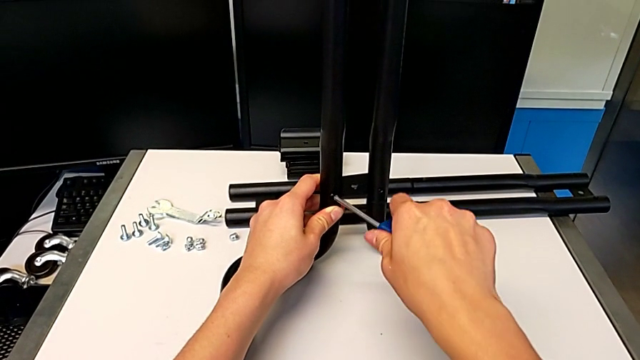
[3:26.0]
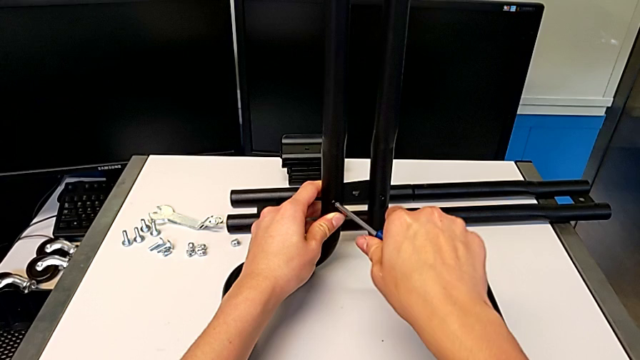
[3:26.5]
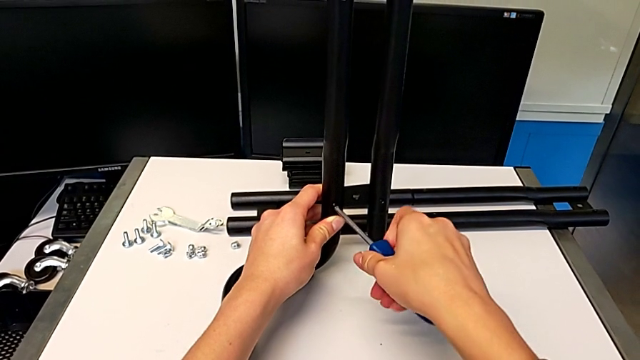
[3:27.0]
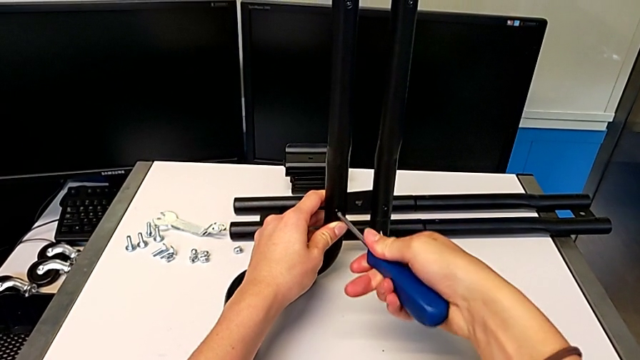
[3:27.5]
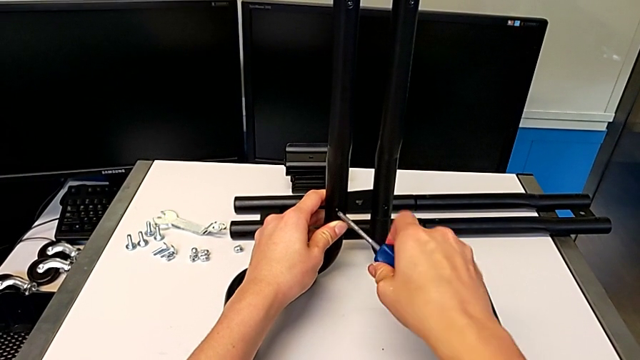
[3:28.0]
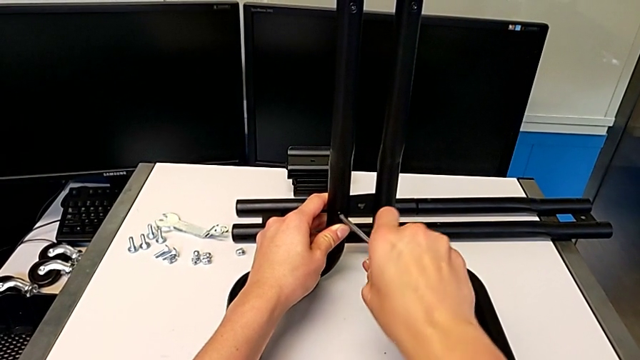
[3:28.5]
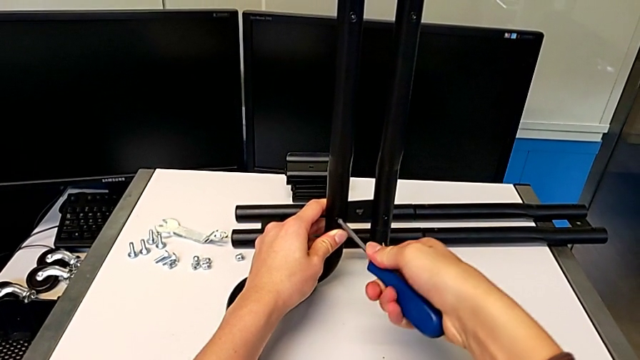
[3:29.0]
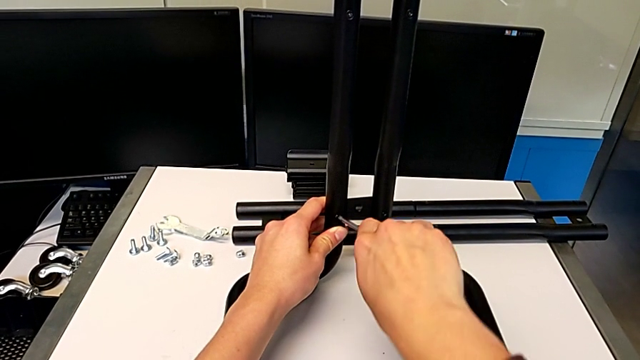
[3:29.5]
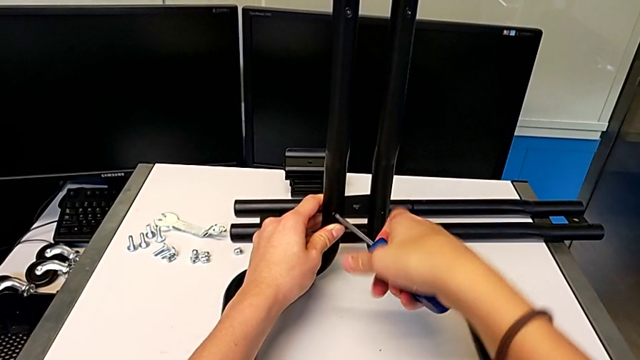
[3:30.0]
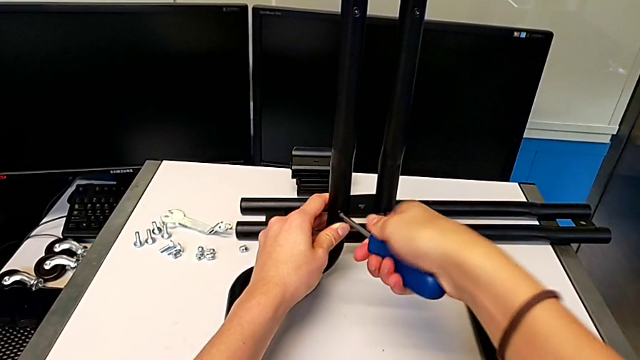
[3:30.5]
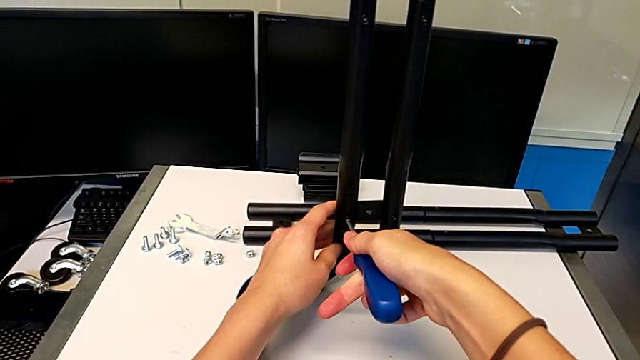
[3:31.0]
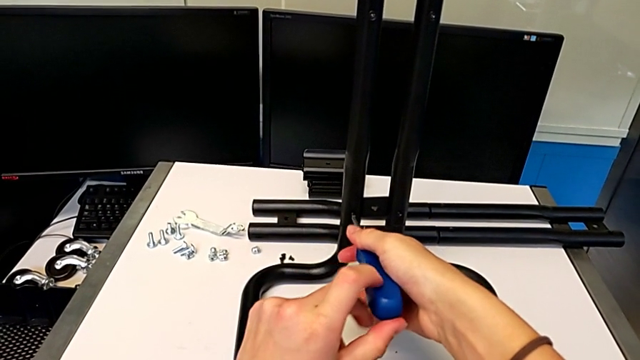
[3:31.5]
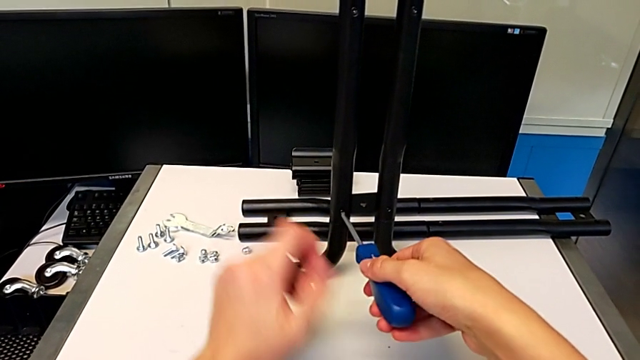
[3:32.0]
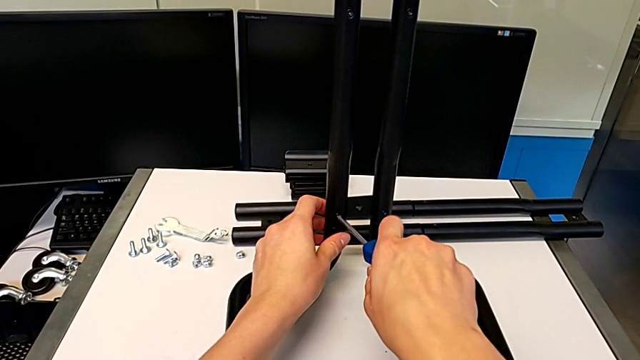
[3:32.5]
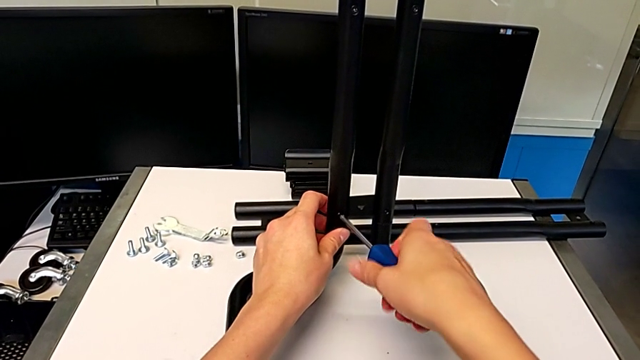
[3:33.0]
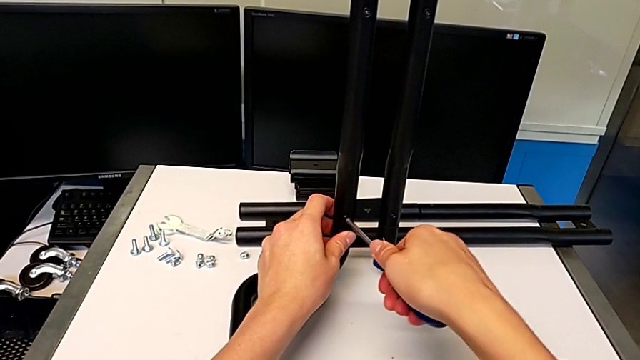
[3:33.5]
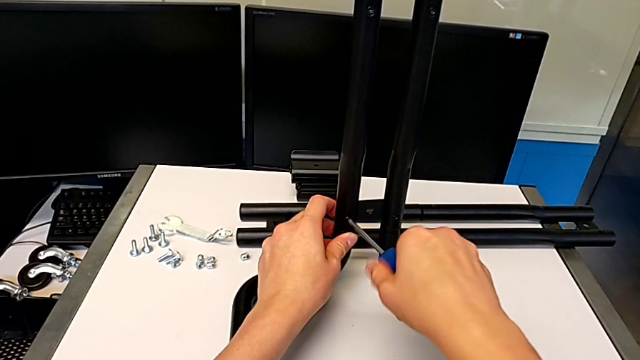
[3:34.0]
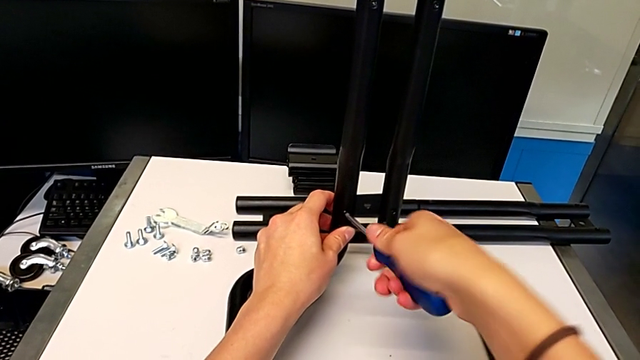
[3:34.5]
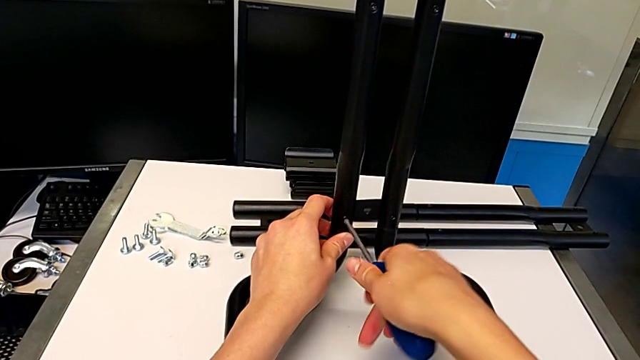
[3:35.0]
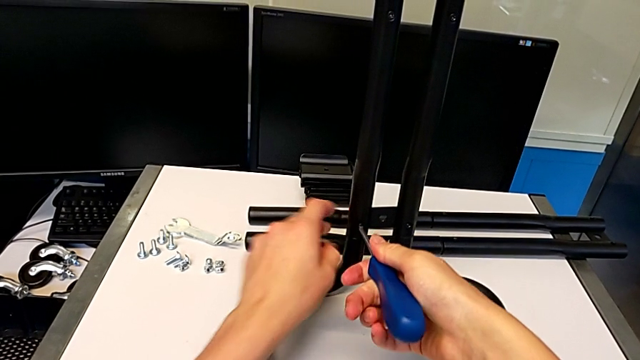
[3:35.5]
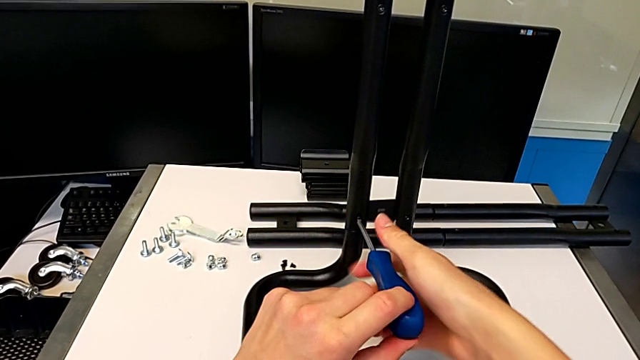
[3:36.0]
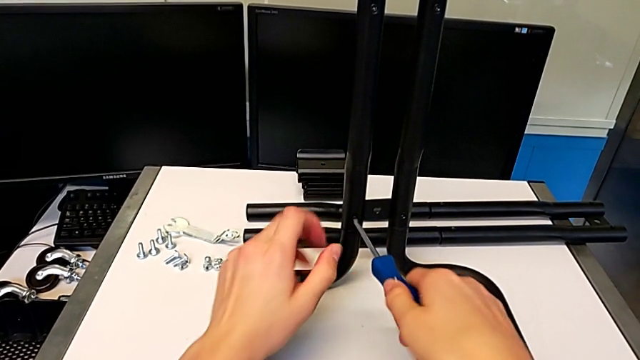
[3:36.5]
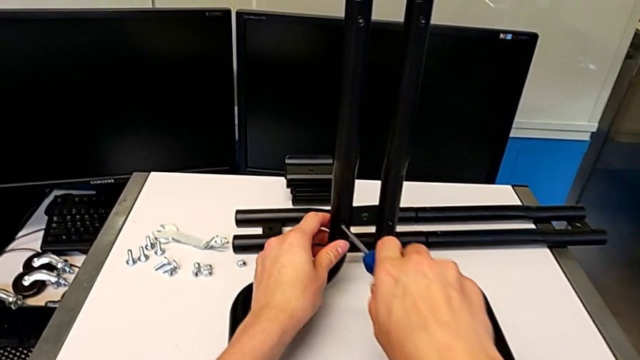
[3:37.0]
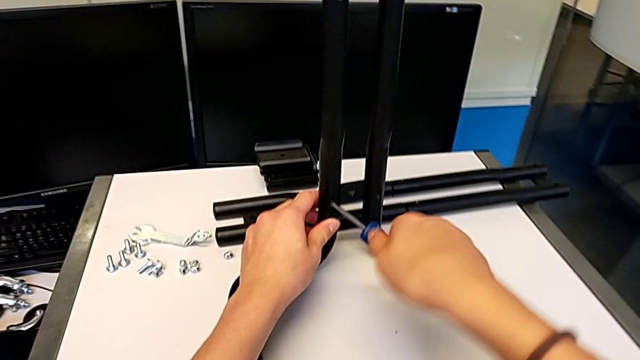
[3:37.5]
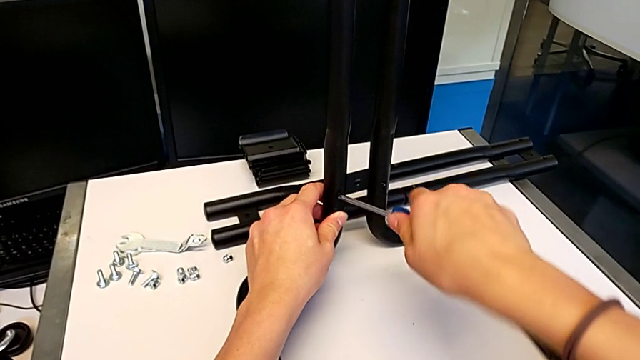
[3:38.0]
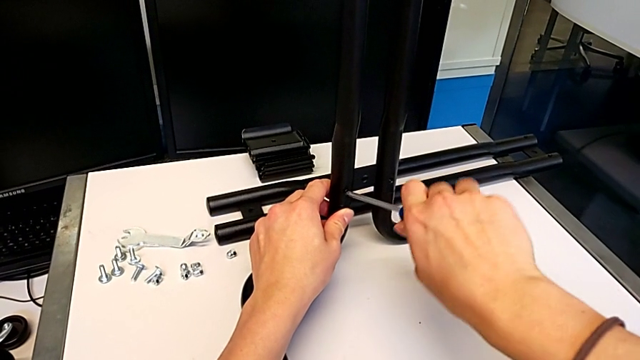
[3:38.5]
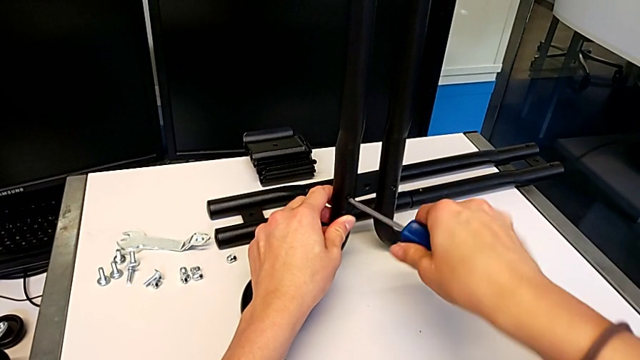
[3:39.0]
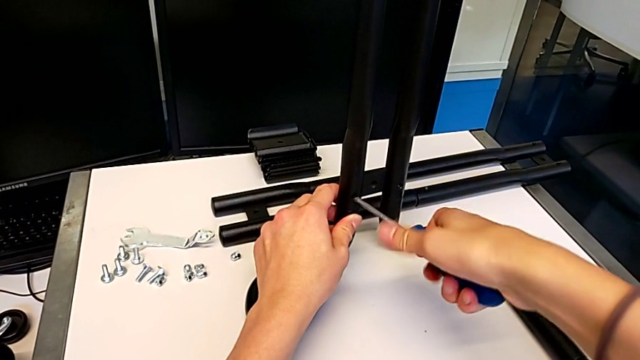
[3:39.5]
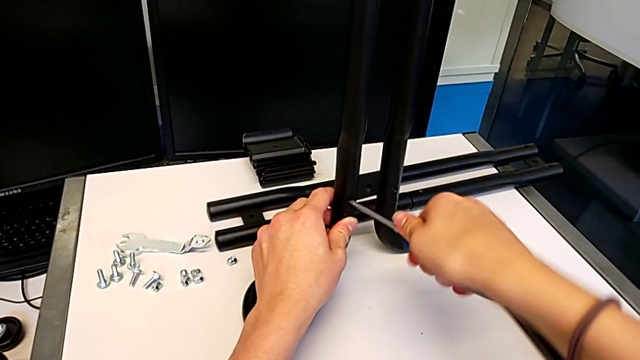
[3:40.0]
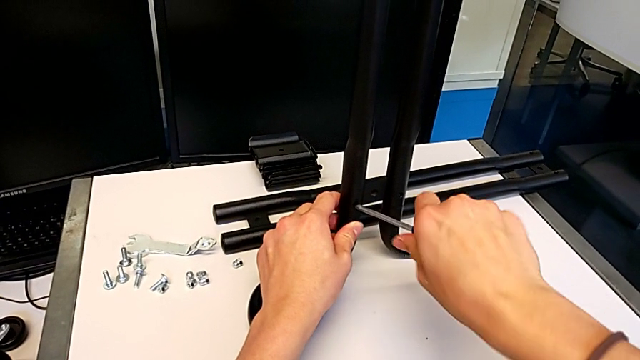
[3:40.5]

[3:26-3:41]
The camera wearer is screwing the first side bars onto the base frames. They keep screwing the screw.

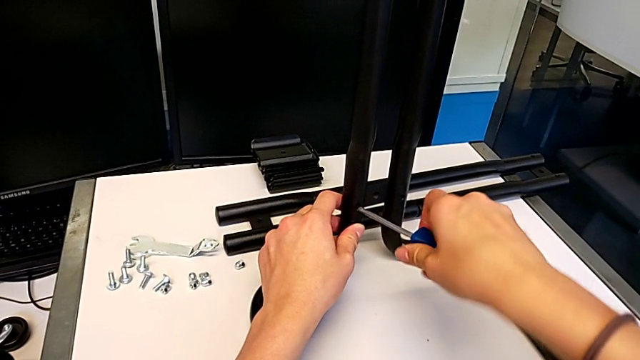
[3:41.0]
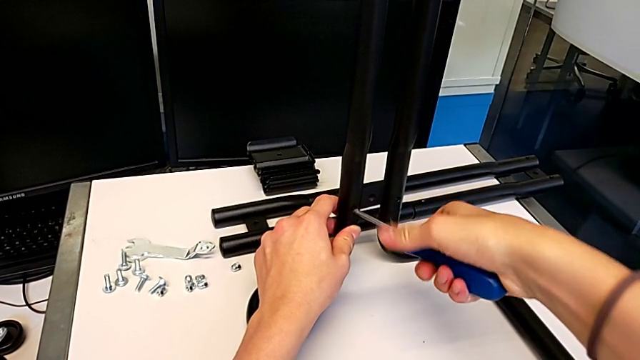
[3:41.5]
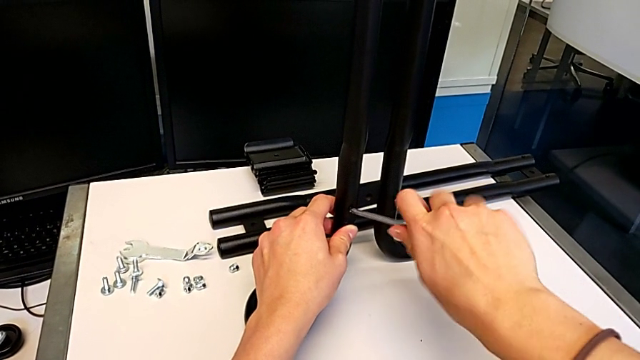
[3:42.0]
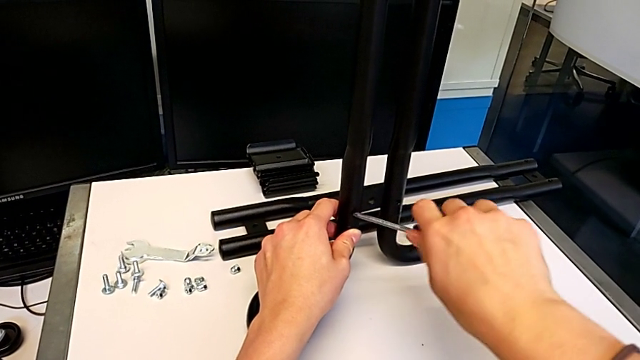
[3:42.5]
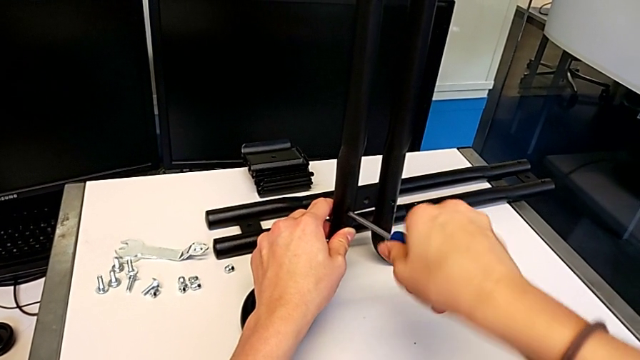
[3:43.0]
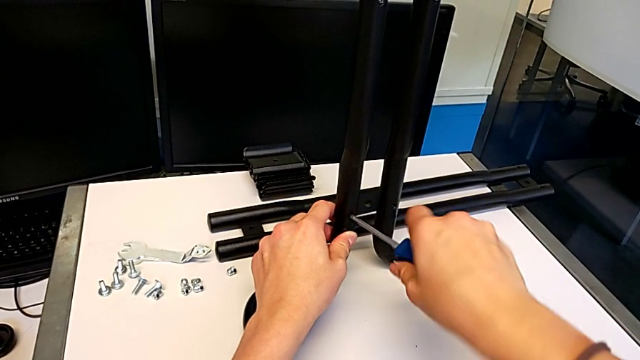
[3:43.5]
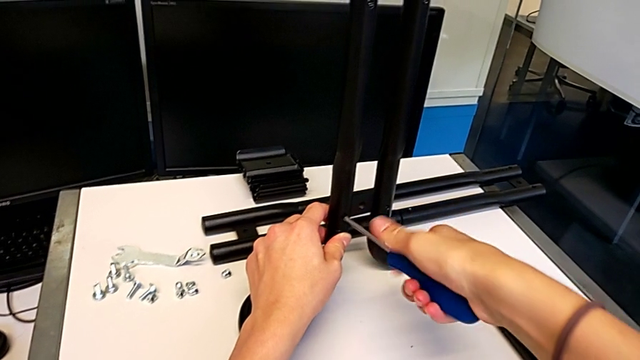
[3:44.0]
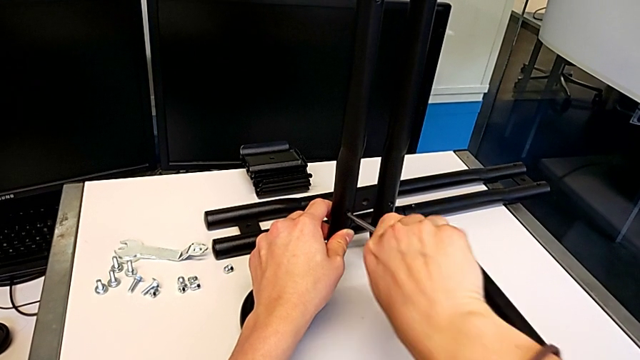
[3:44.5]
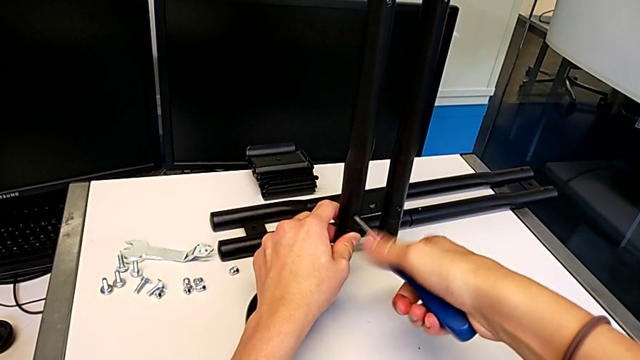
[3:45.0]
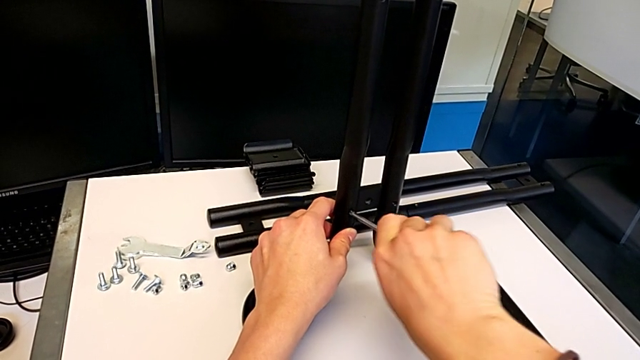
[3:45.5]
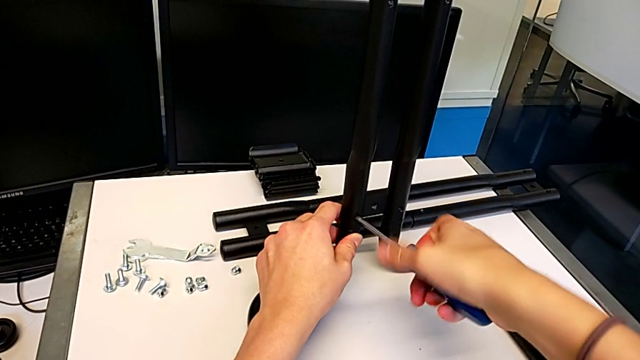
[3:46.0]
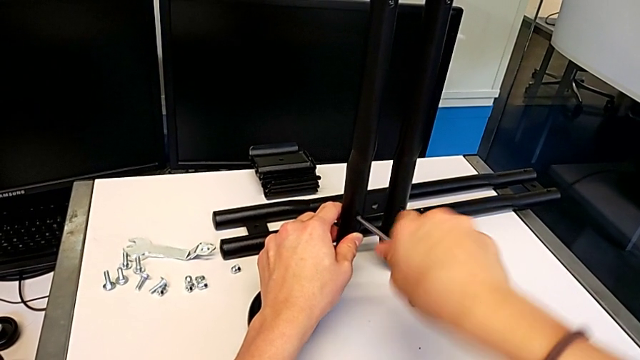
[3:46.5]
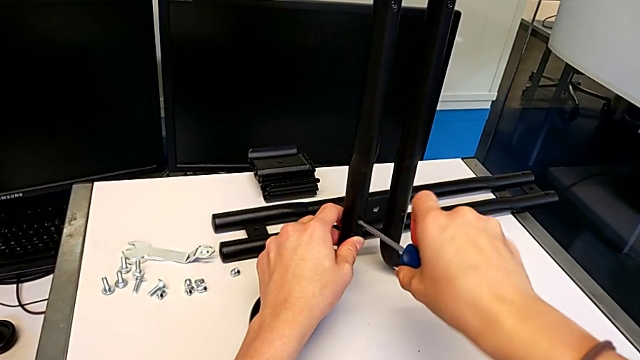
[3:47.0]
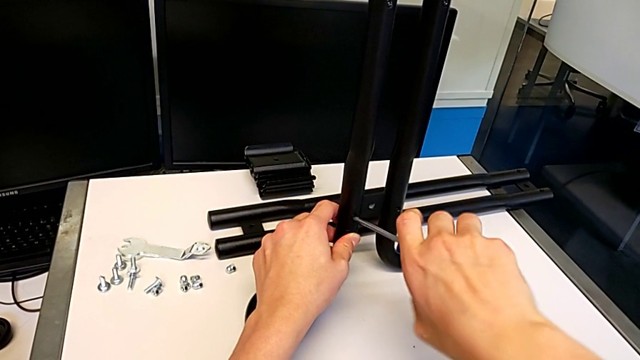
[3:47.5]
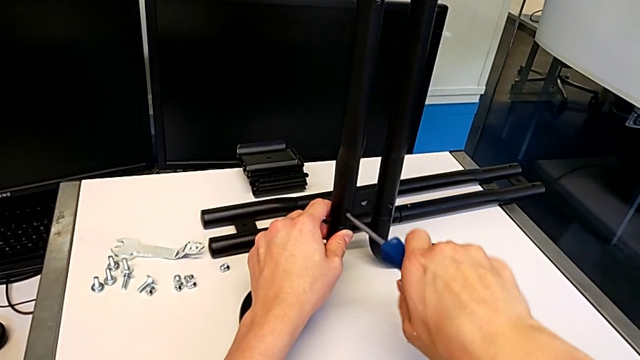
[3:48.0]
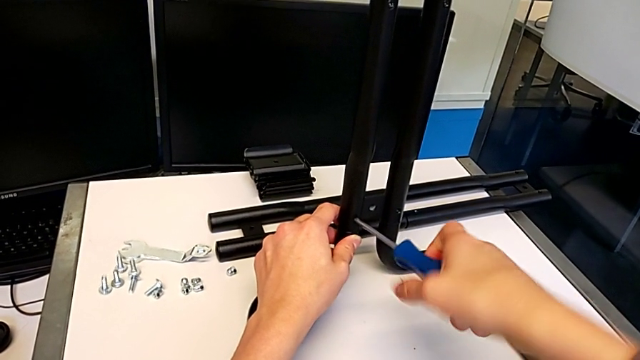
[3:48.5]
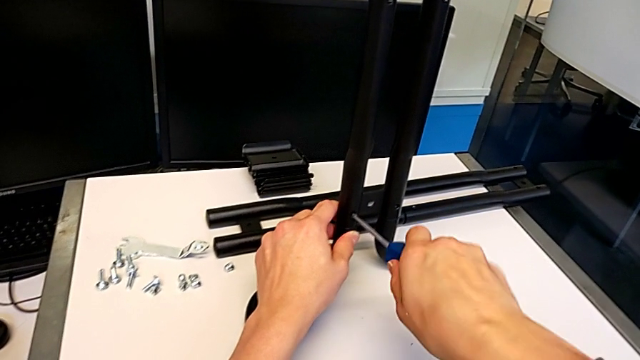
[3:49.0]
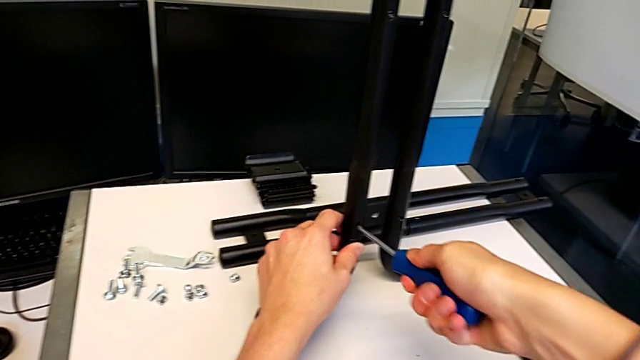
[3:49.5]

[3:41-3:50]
The camera wearer is screwing the first side bars onto the base frames. They keep screwing the screw.
